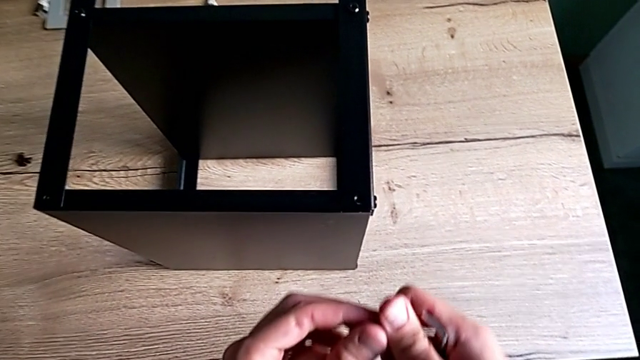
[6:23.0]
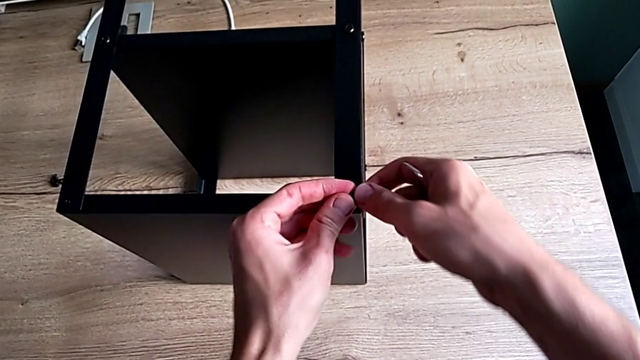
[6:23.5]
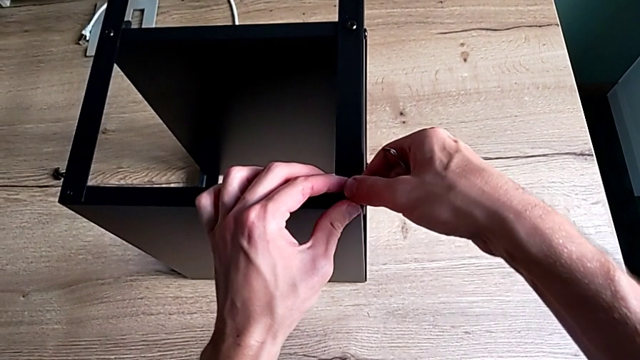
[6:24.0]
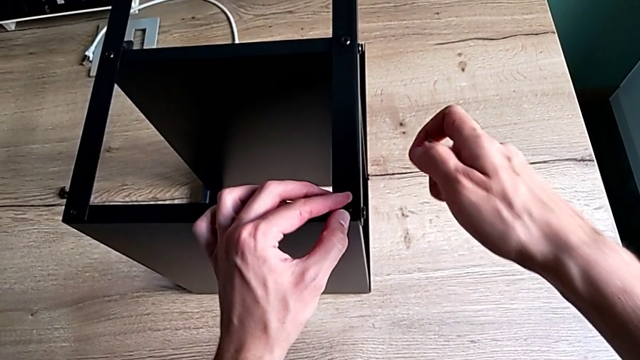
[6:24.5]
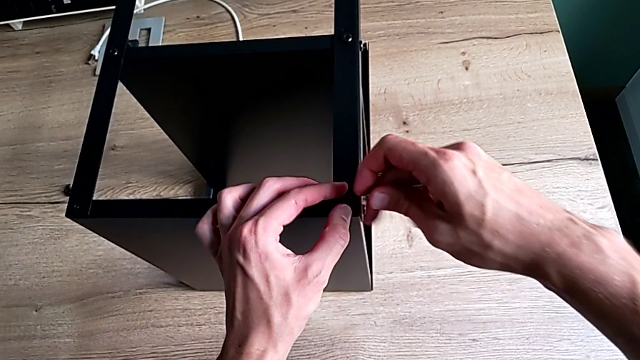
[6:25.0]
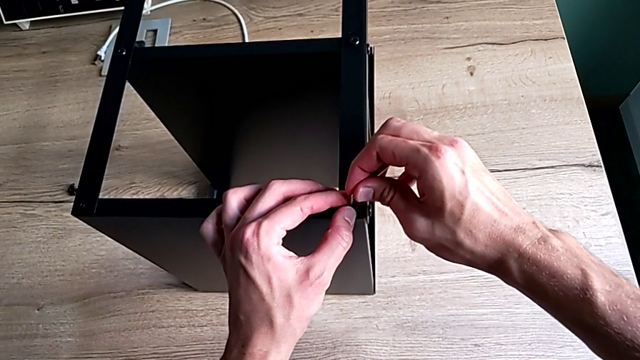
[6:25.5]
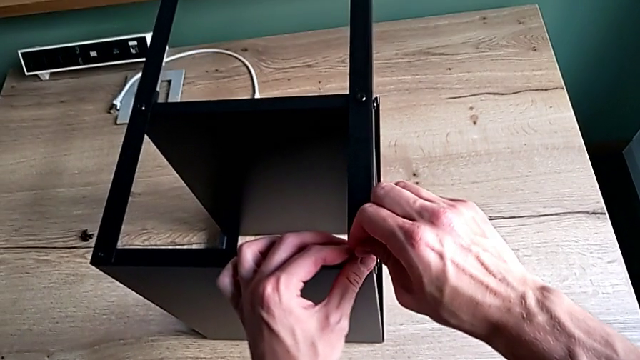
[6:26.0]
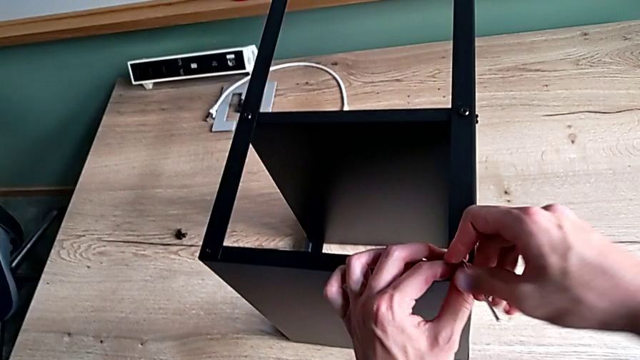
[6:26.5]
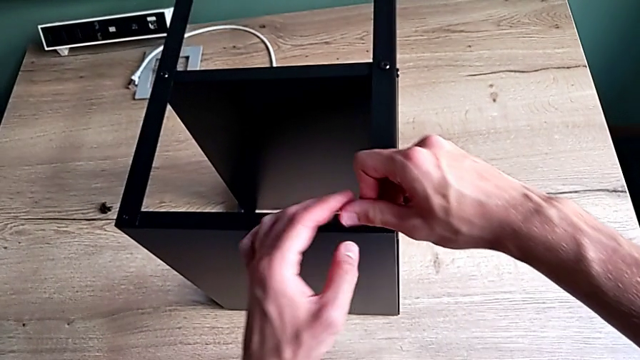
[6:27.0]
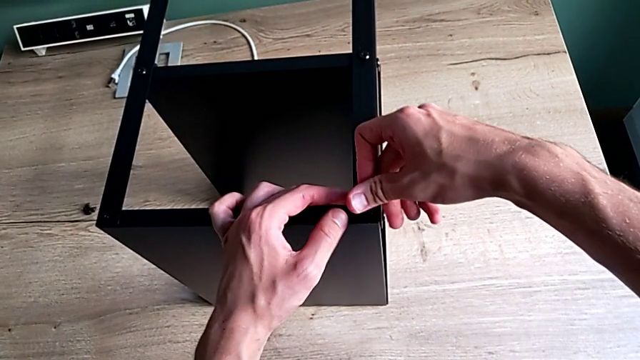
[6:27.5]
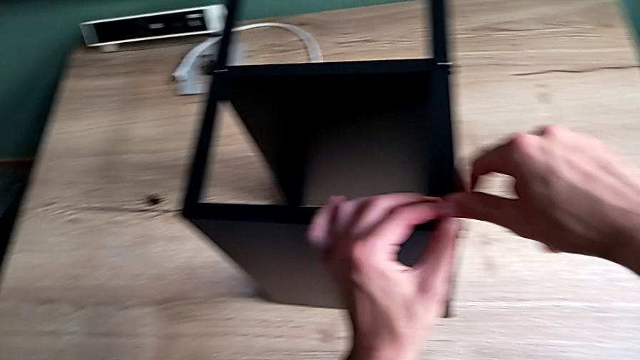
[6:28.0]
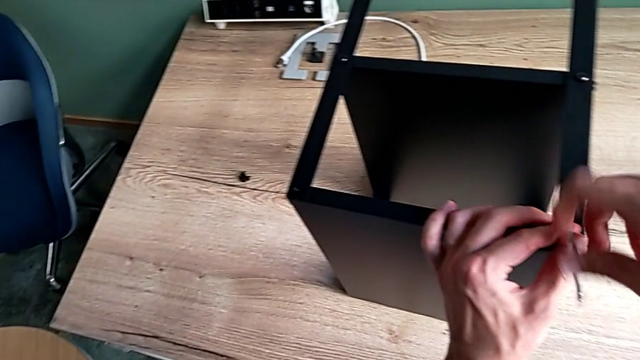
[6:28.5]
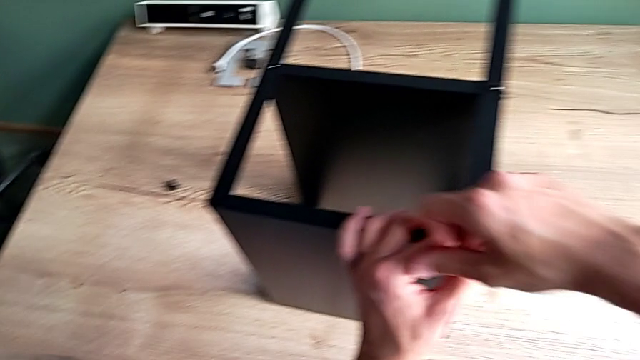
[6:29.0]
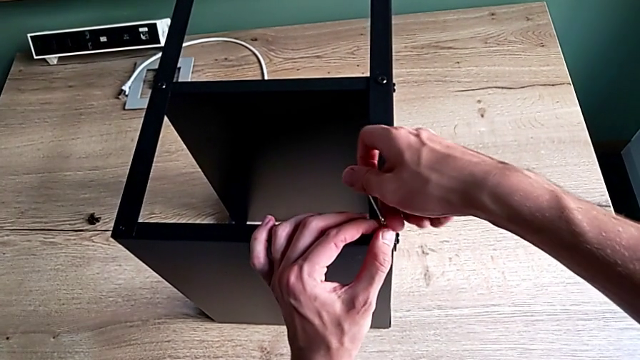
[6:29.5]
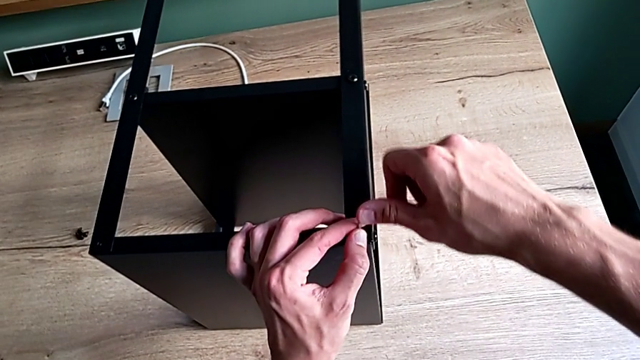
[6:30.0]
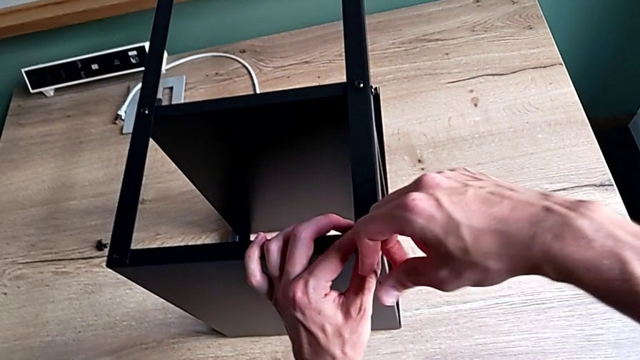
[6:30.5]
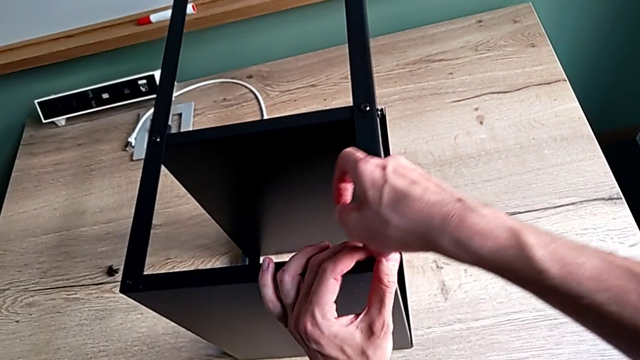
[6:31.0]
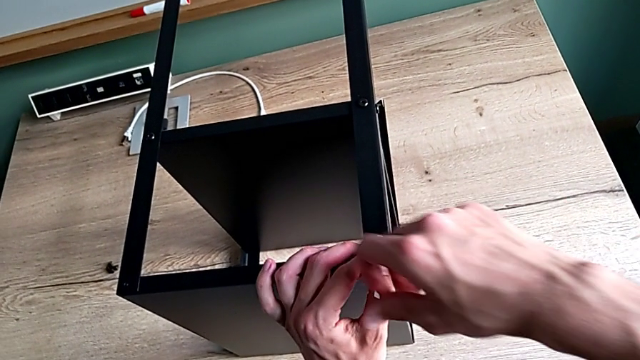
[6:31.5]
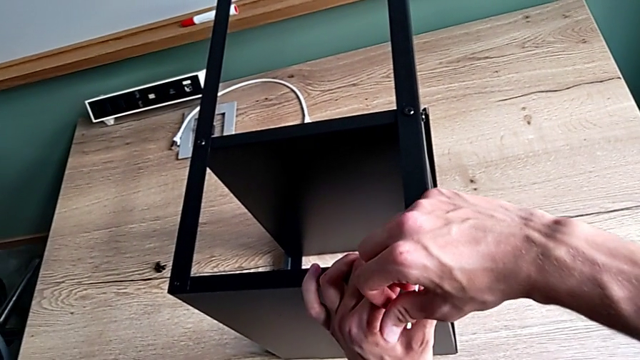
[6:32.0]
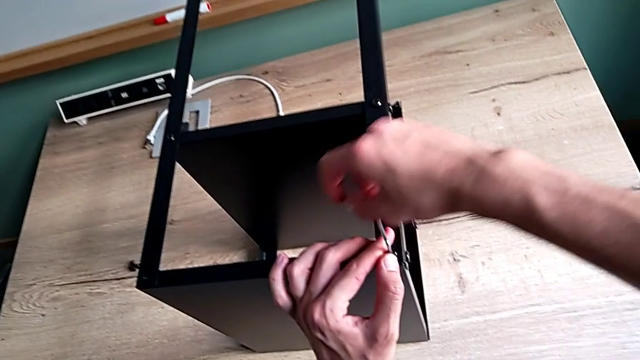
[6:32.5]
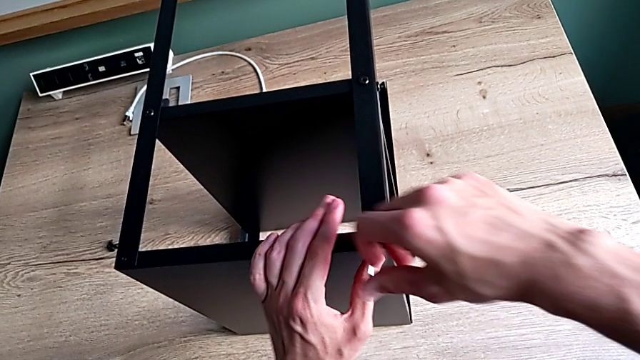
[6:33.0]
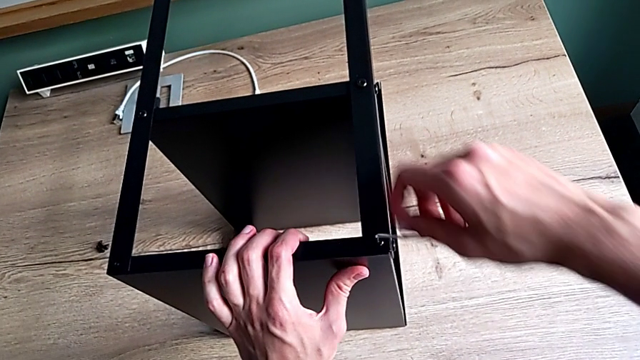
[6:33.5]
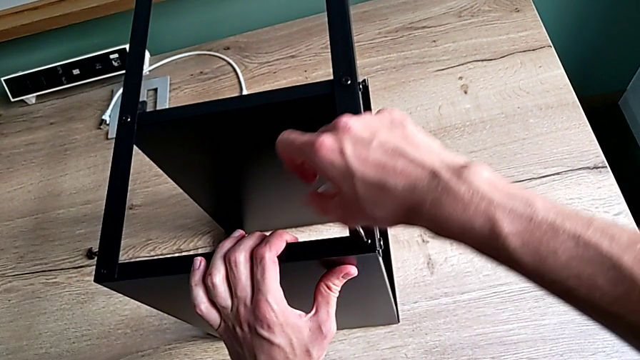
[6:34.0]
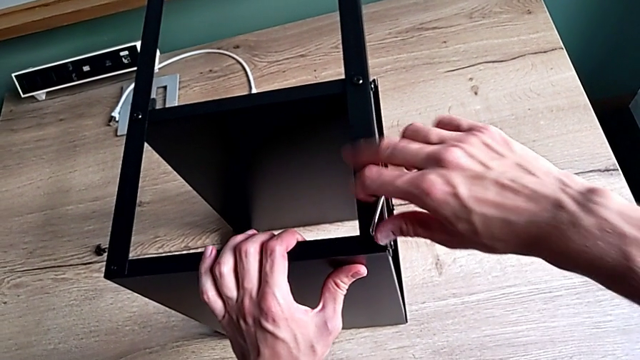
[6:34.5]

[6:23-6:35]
The camera wearer is screwing the last screws into the table. They insert the hex socket head, insert the Allen wrench and screw the hex socket head.

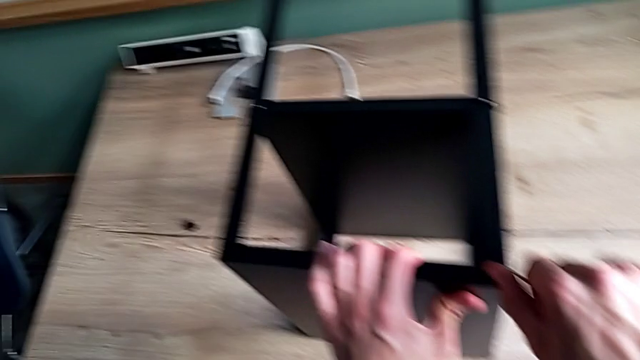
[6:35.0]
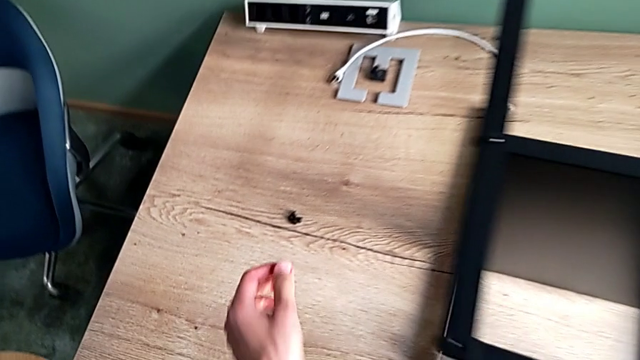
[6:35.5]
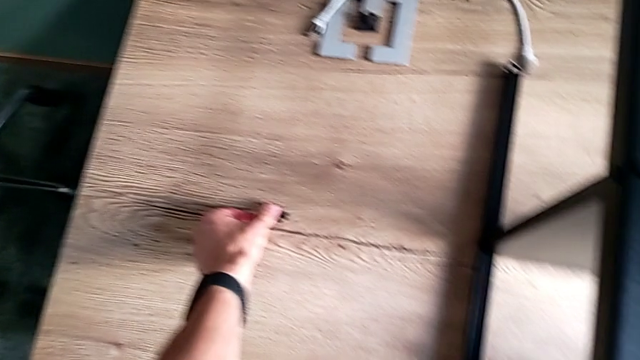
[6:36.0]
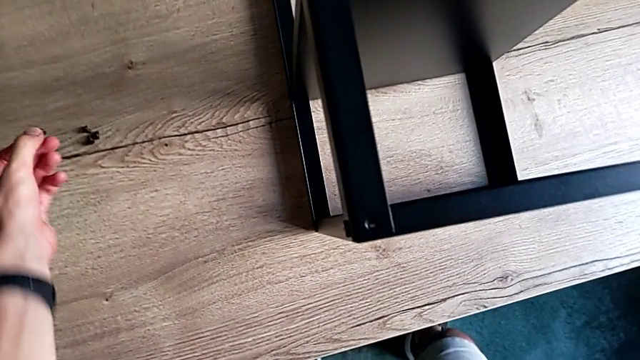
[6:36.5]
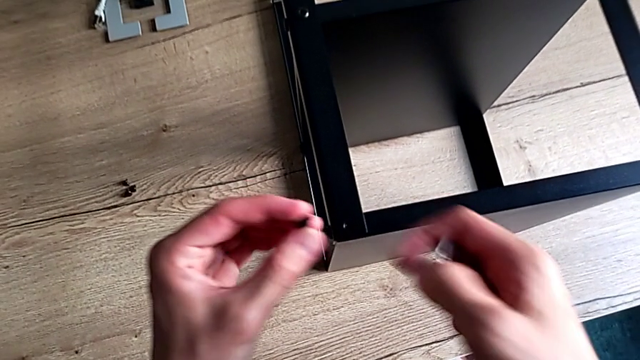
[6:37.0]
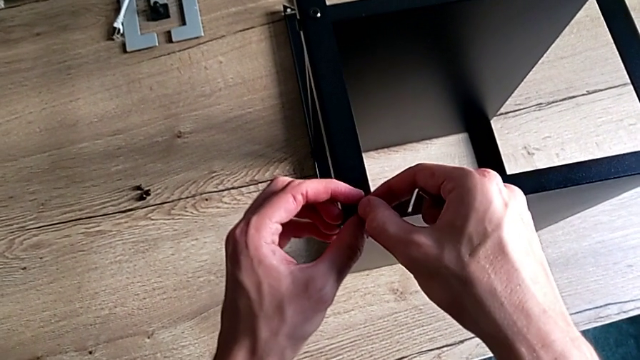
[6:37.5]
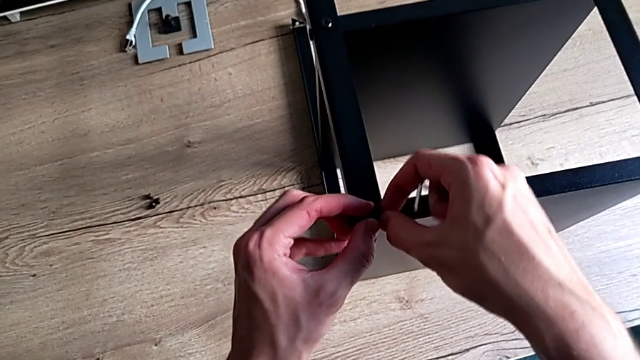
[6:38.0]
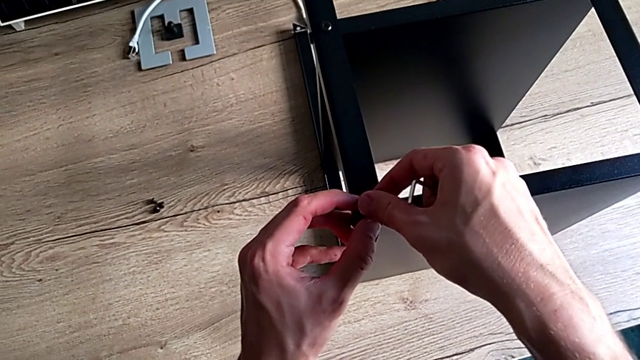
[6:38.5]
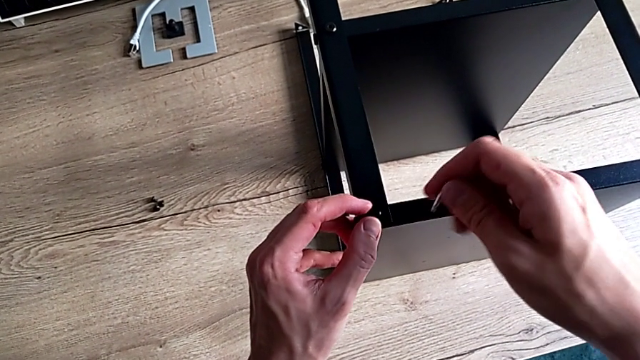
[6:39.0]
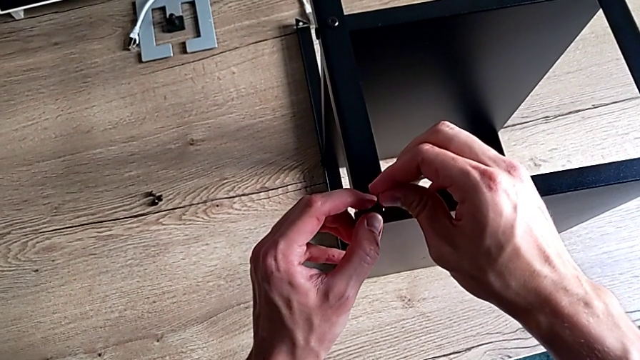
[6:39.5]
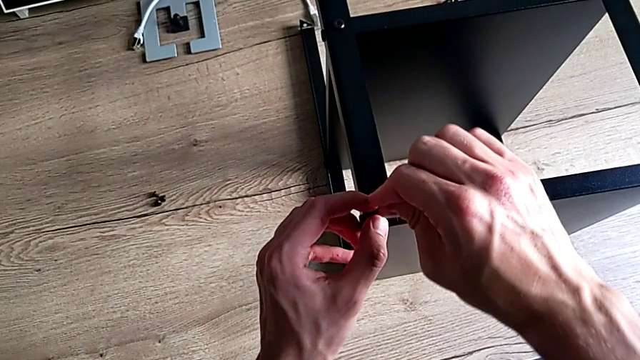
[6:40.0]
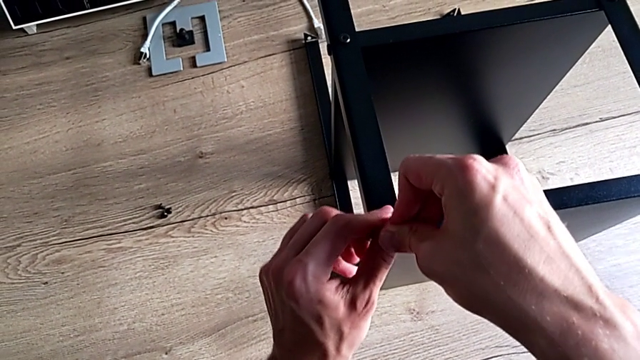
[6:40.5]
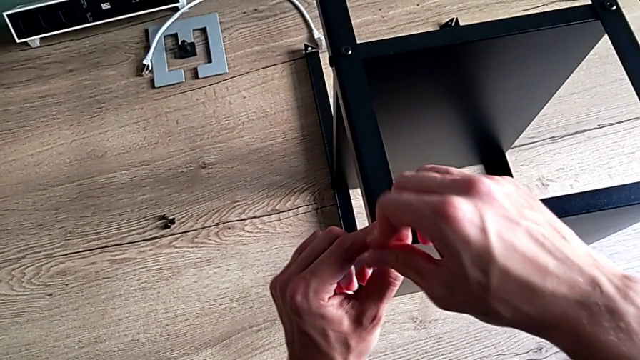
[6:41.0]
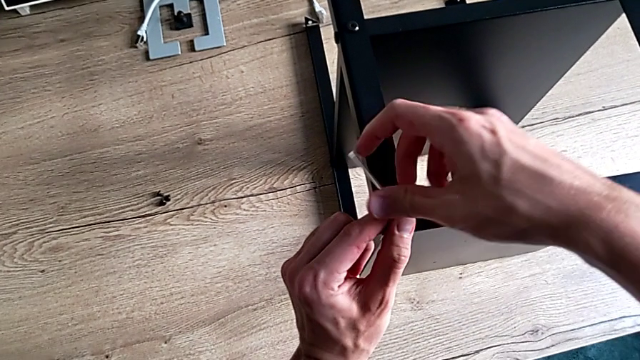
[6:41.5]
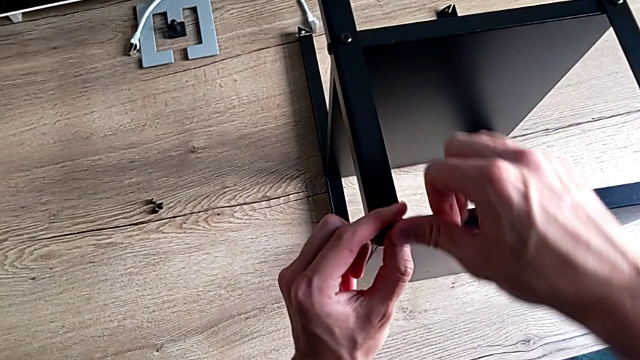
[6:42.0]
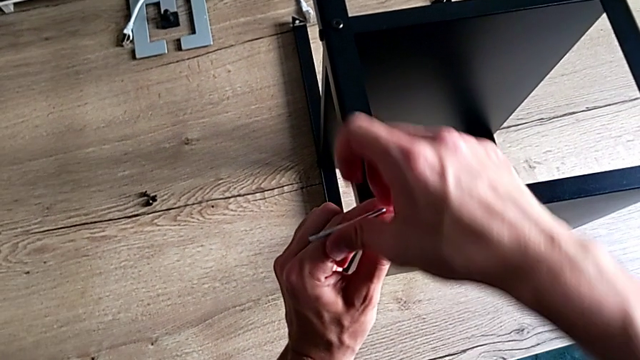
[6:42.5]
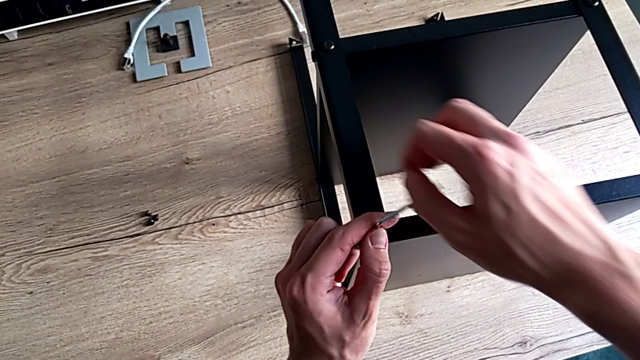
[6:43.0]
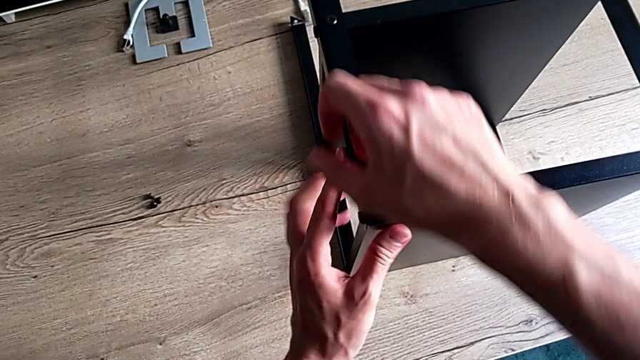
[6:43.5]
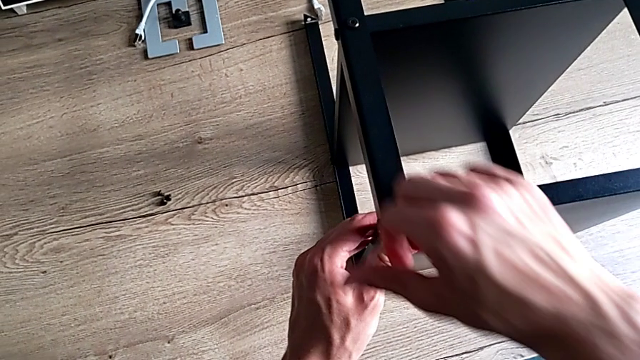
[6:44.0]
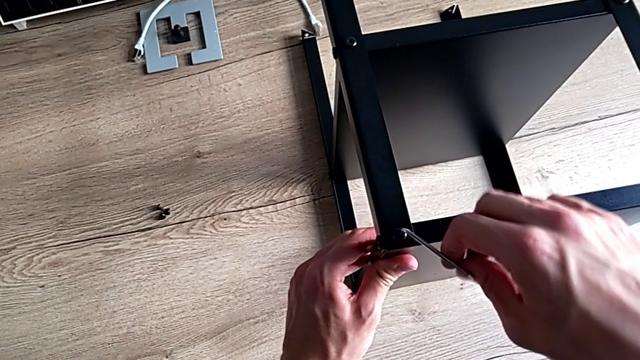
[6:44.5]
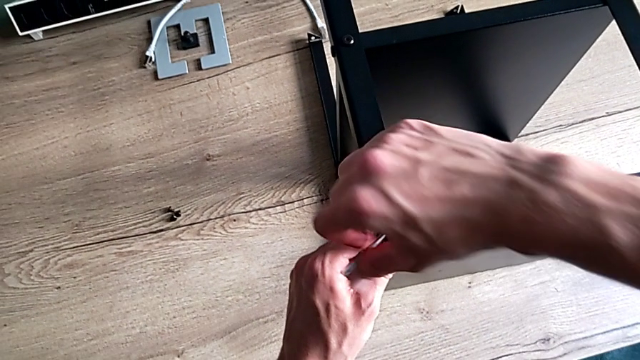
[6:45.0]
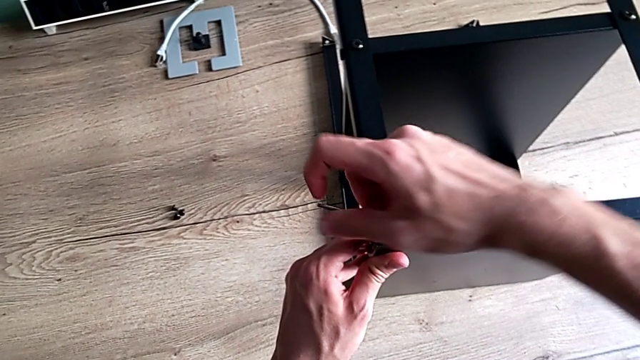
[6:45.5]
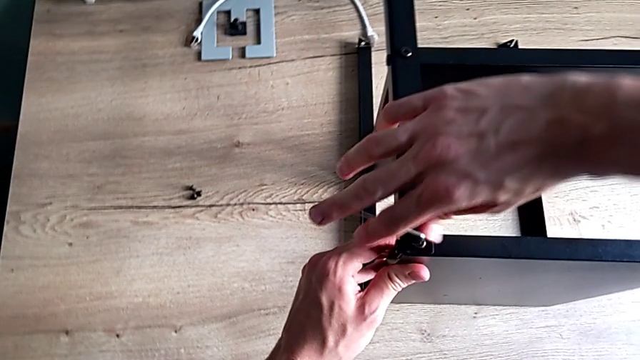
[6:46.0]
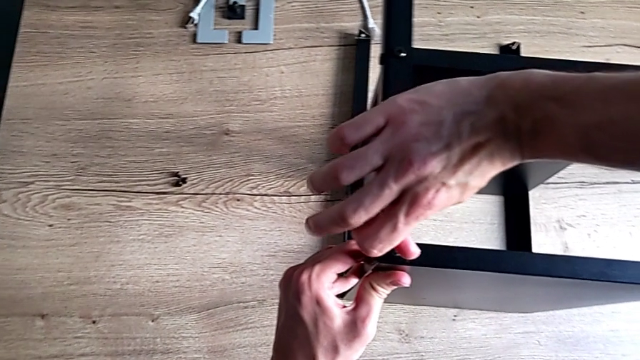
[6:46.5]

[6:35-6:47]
The camera wearer is screwing the last screws into the table. They withdraw the Allen wrench, grab the hex socket head, insert it, insert the Allen wrench and screw the hex socket head.
